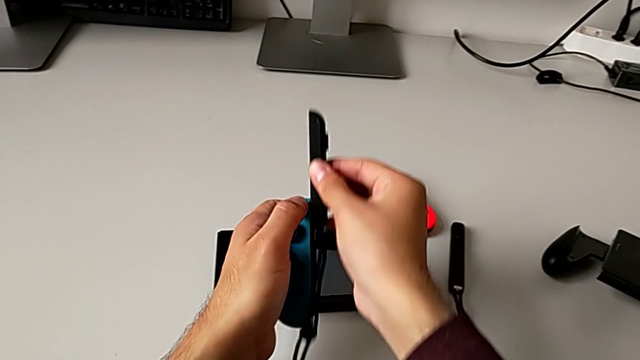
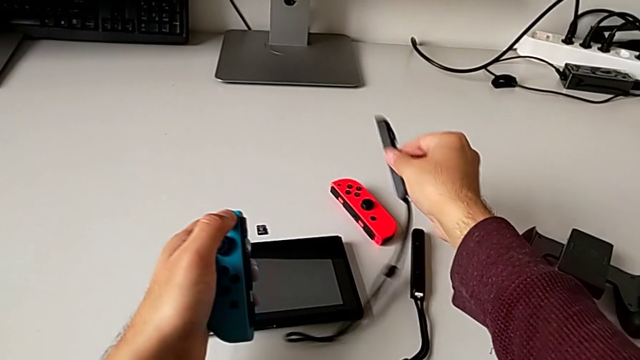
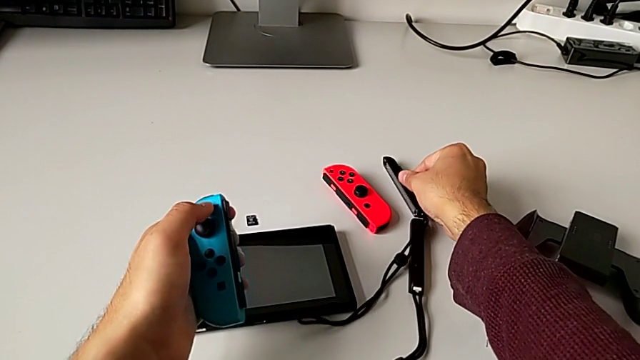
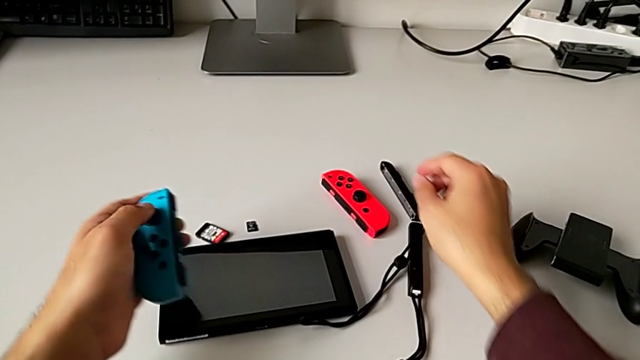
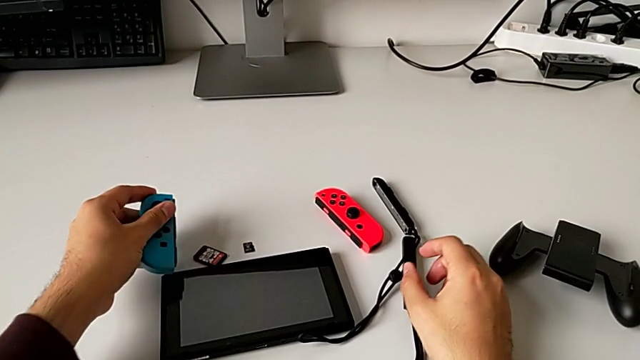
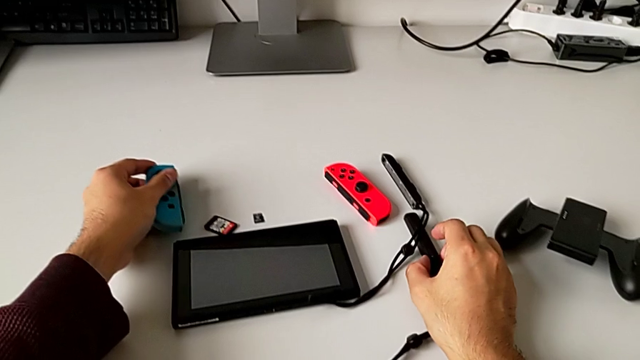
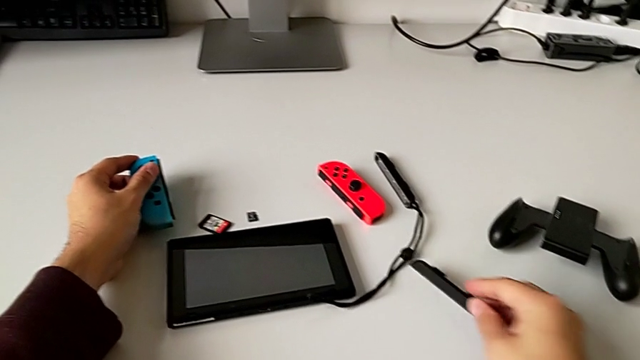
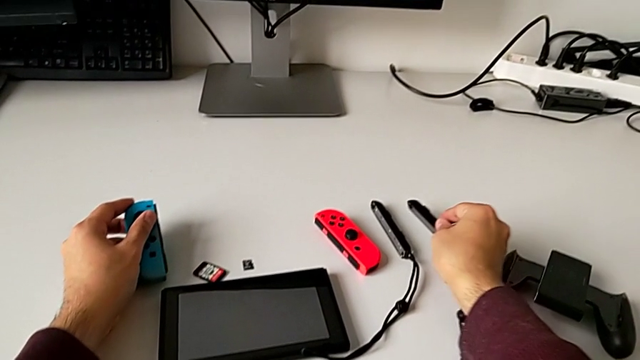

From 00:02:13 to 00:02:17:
The camera wearer is disassembling the red and blue Joy-Con controllers from the Joy-Con strap. They place the black Joy-Con strap and place the blue Joy-Con controller.

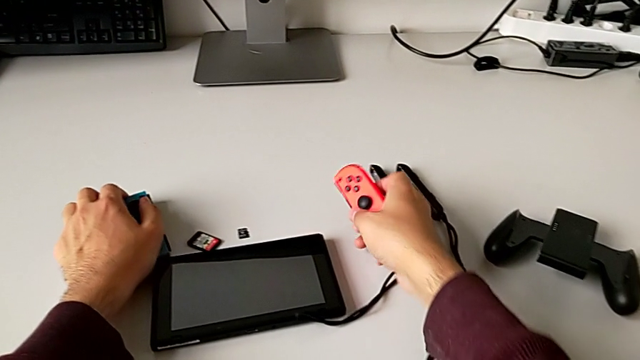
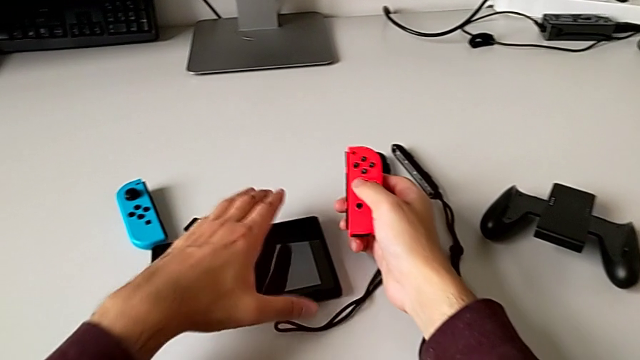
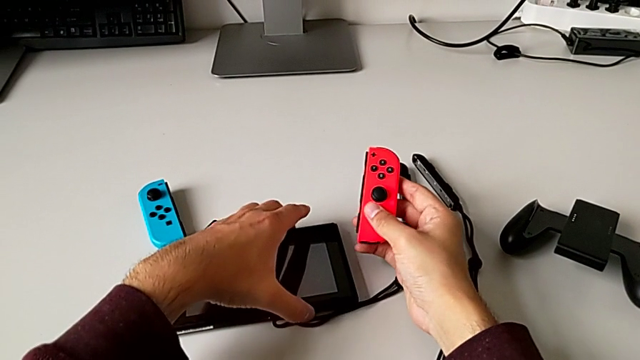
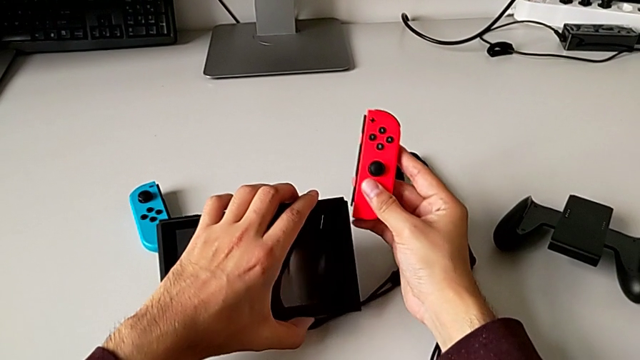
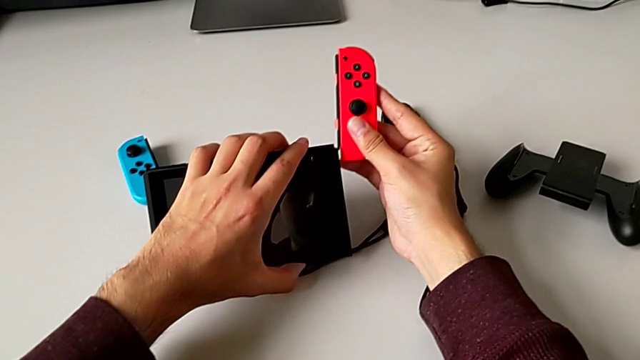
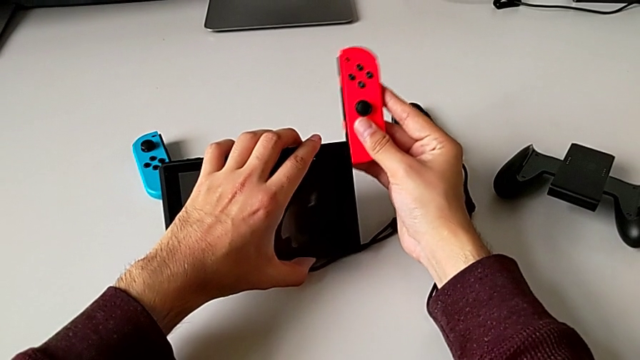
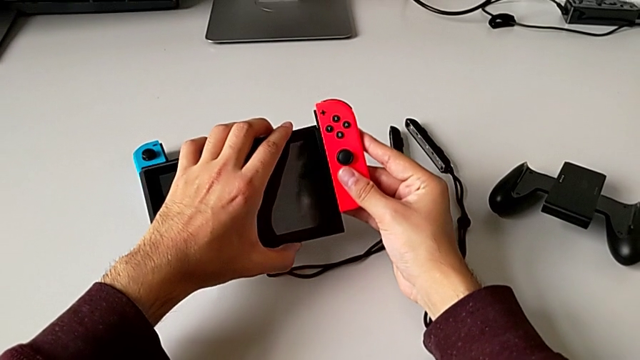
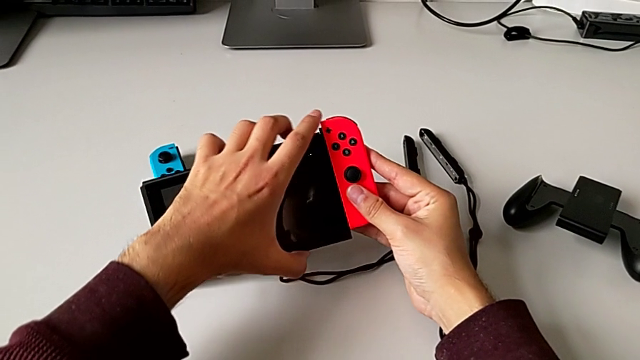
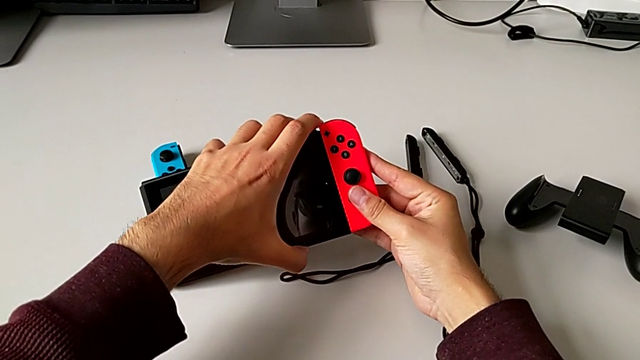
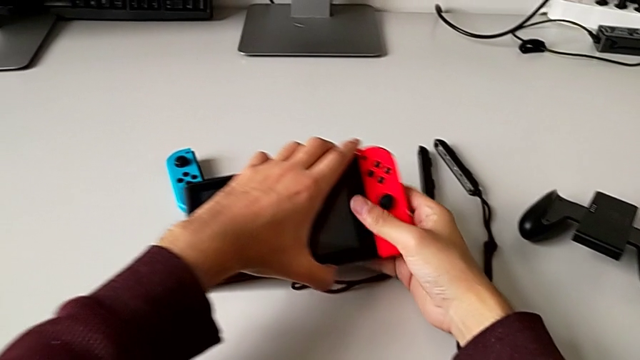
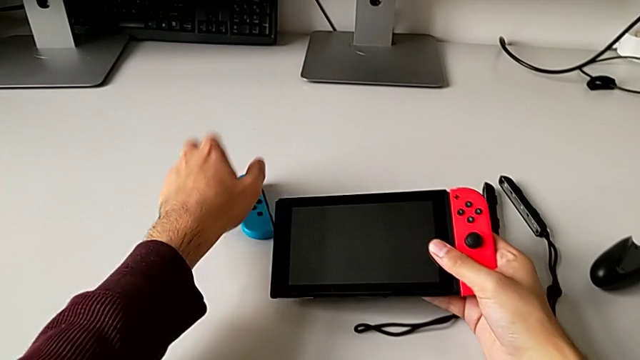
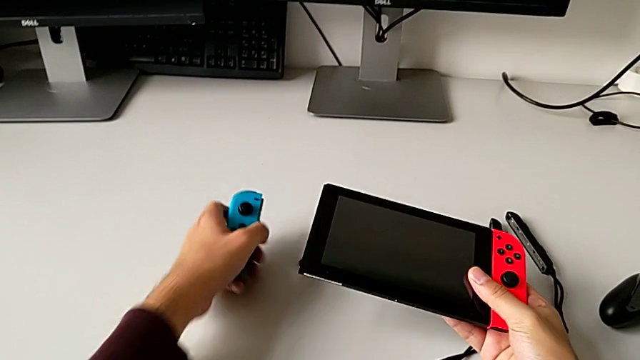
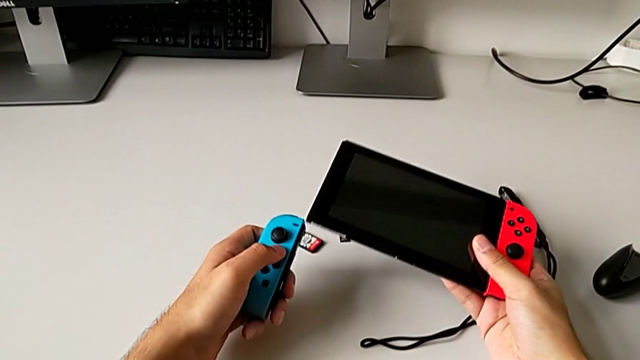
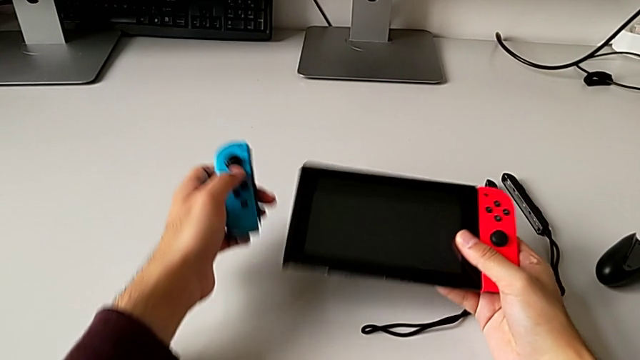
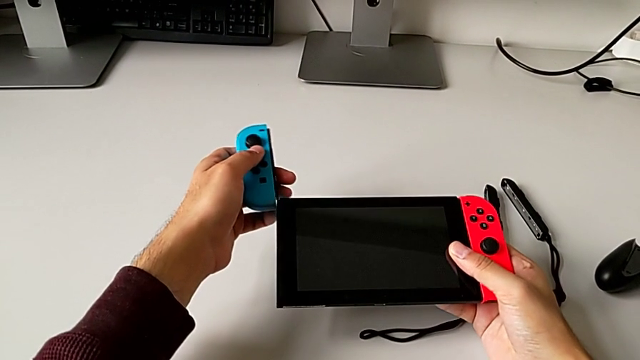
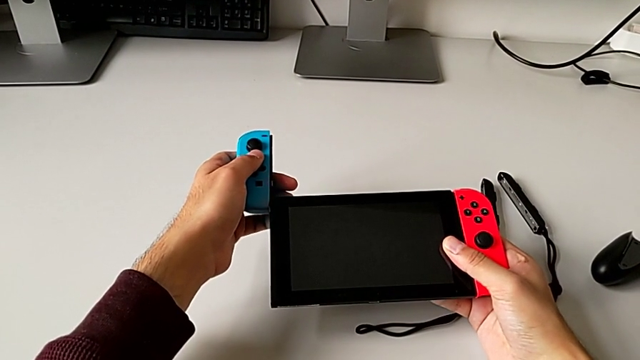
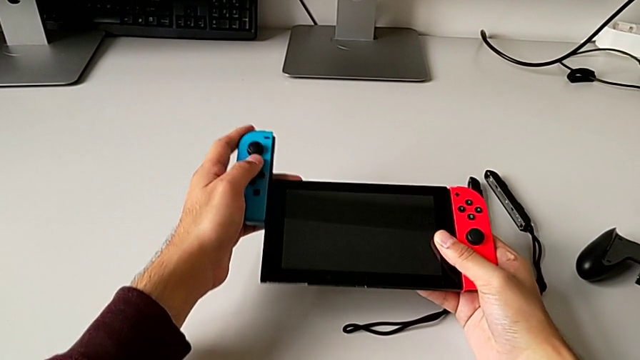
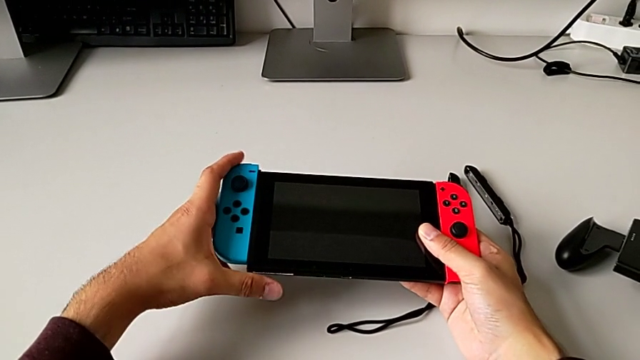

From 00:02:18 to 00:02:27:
The camera wearer inserts the red and blue Joy-Con controllers into the Nintendo Switch. They insert the red Joy-Con controller and begin to insert the blue Joy-Con controller.

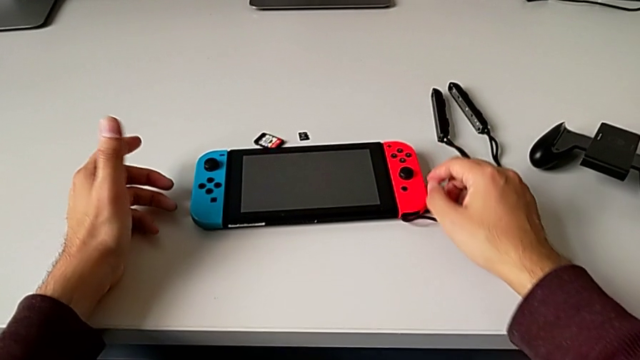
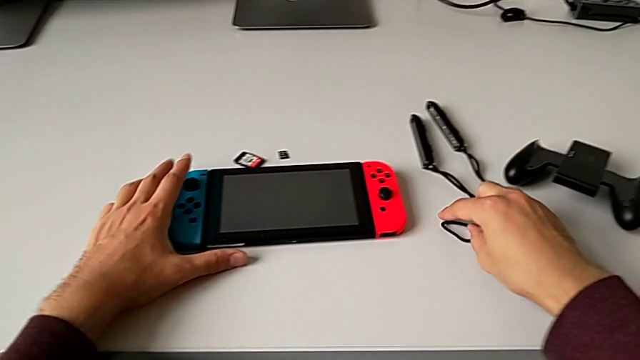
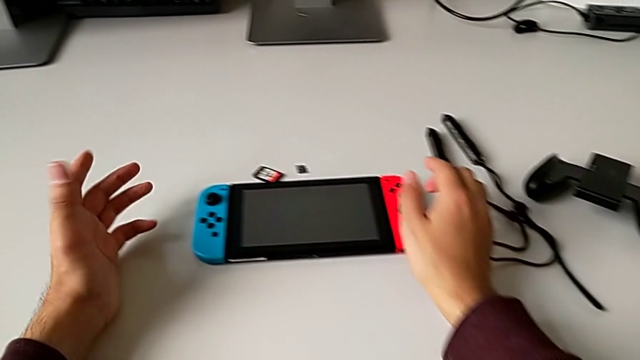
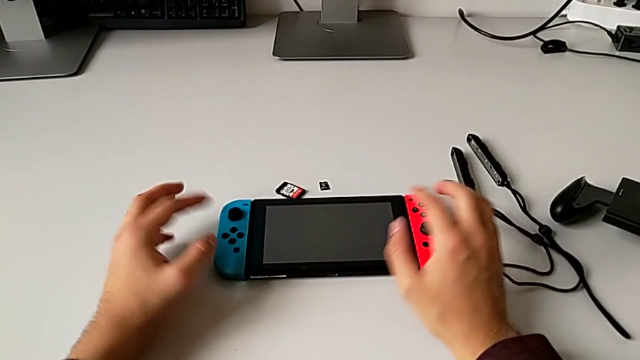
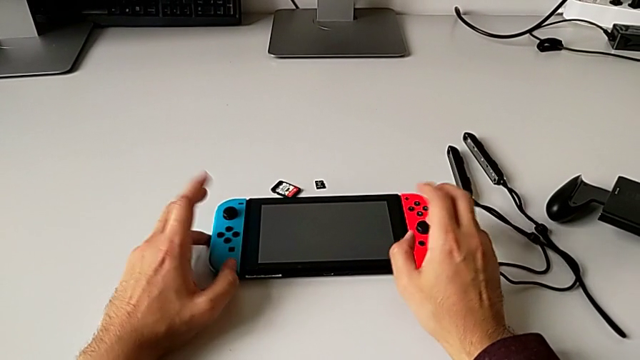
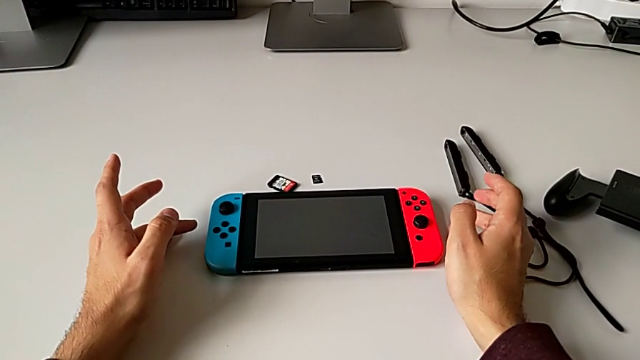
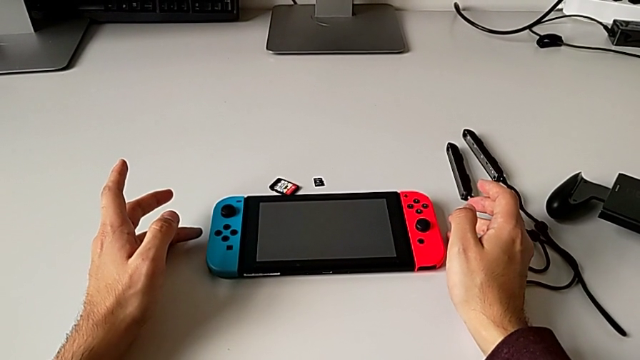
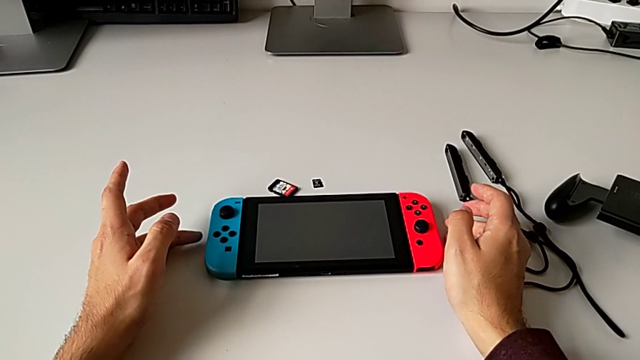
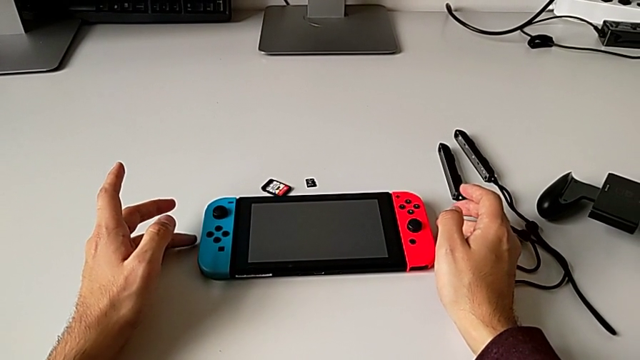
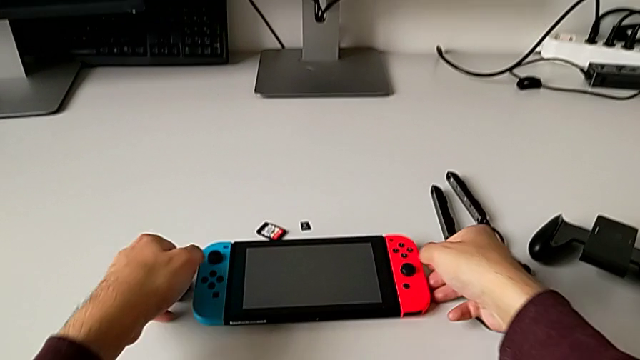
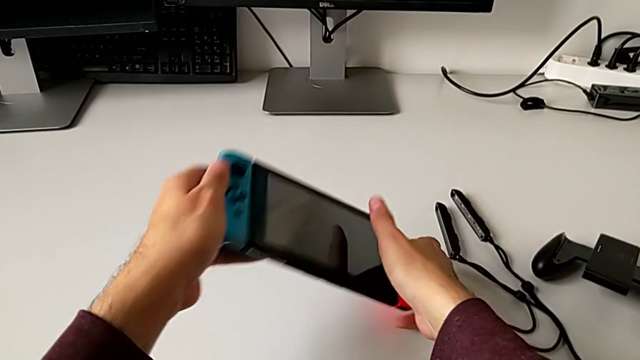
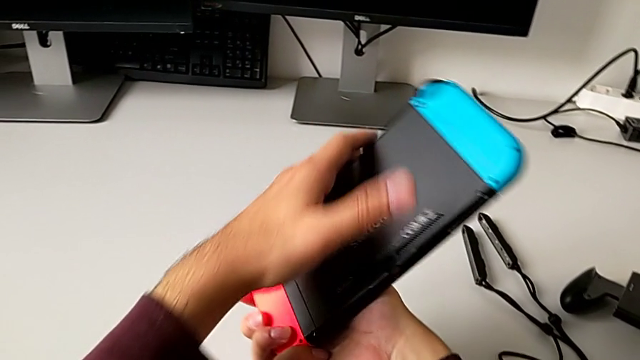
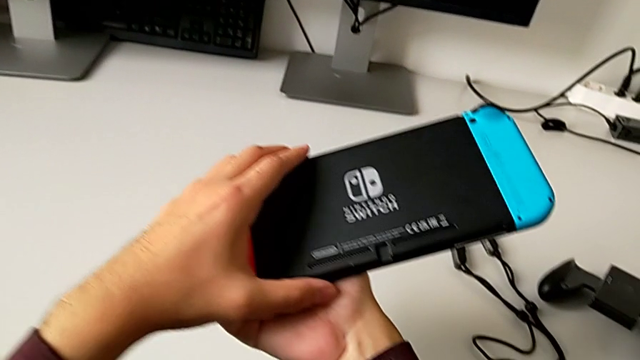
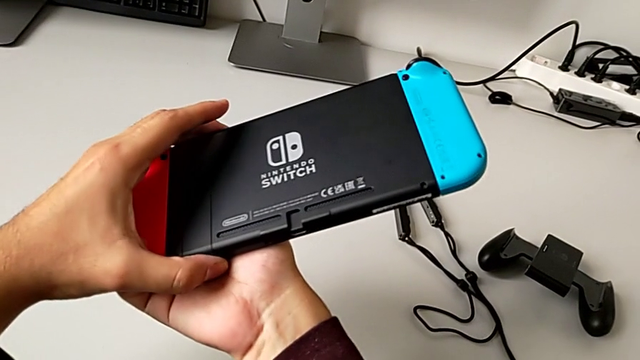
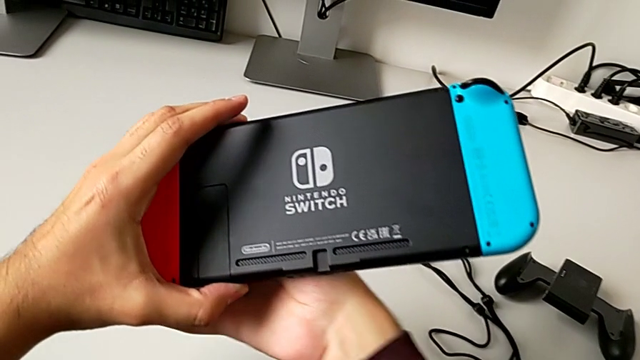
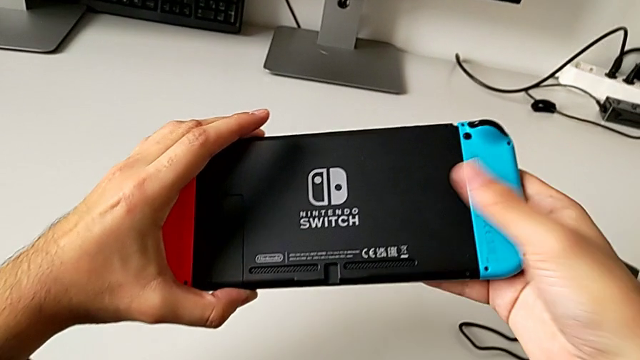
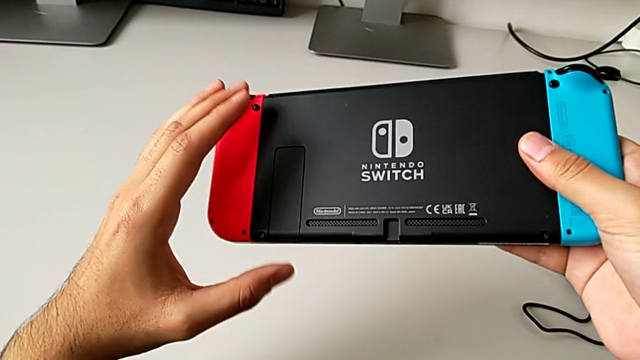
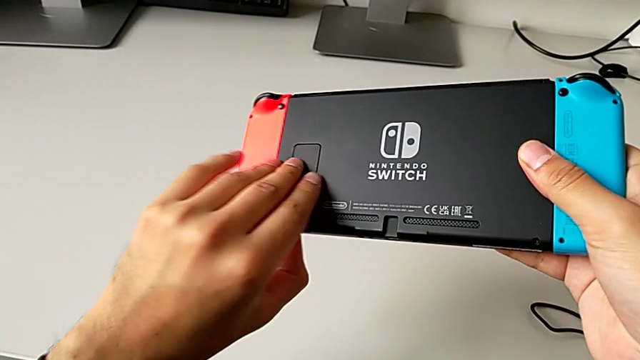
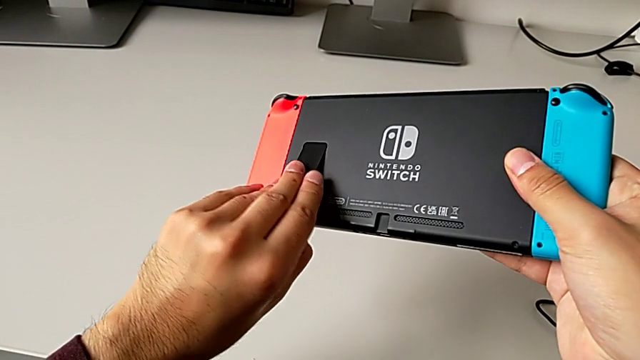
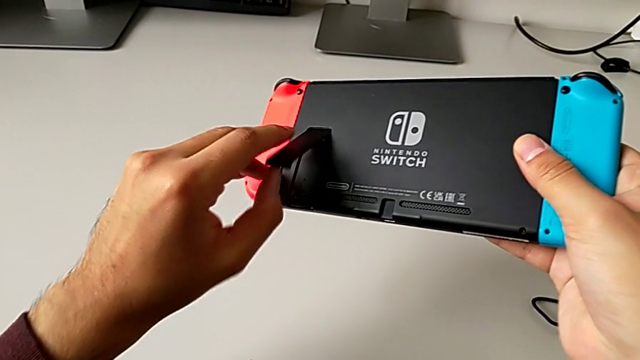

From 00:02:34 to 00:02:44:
The camera wearer is standing the Nintendo Switch with the black kickstand. They grab the rectangular Nintendo Switch, turn it and pull the rectangular kickstand.
